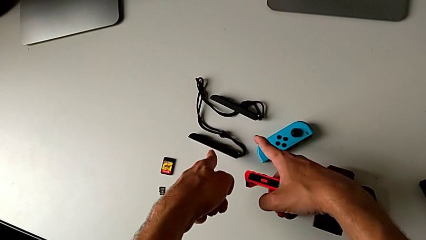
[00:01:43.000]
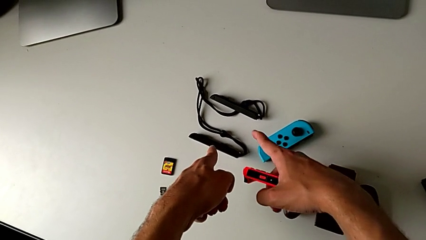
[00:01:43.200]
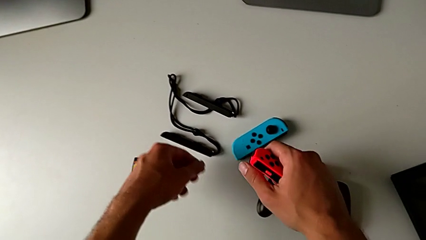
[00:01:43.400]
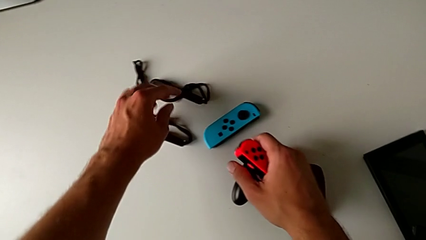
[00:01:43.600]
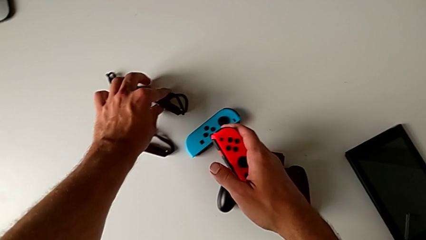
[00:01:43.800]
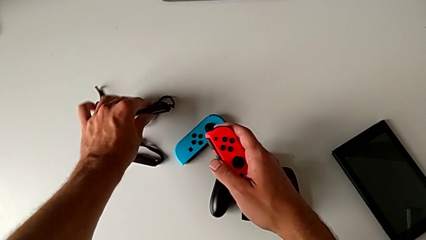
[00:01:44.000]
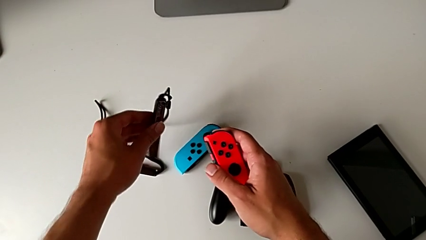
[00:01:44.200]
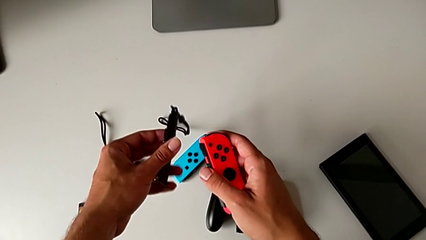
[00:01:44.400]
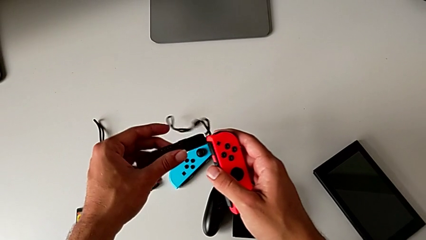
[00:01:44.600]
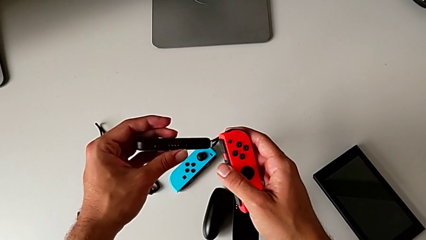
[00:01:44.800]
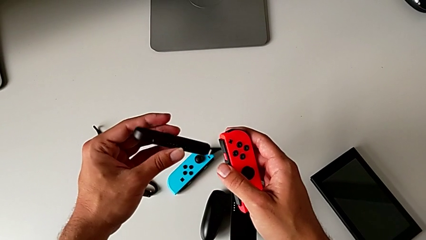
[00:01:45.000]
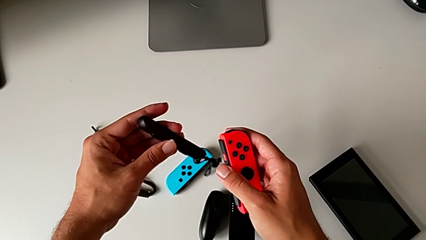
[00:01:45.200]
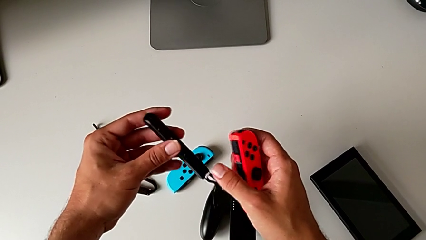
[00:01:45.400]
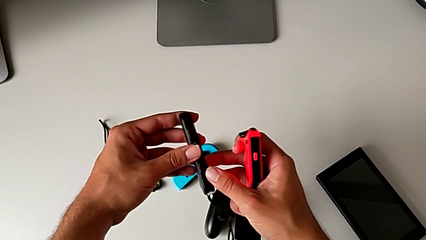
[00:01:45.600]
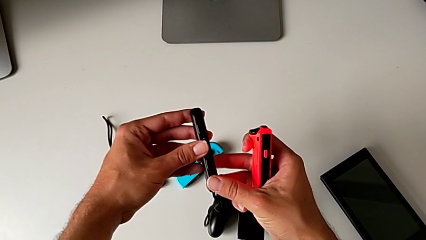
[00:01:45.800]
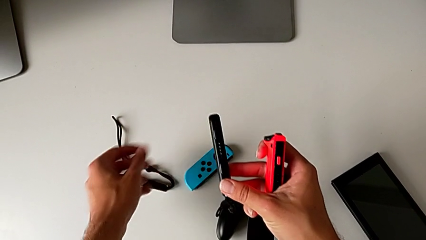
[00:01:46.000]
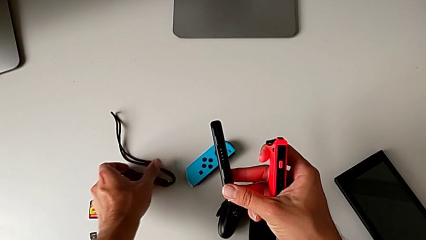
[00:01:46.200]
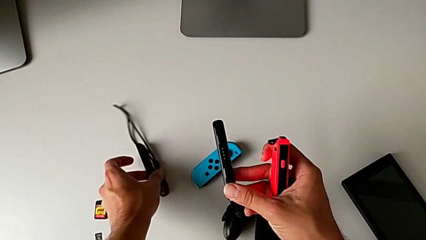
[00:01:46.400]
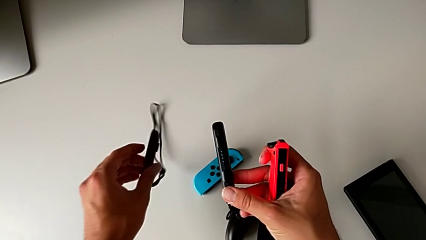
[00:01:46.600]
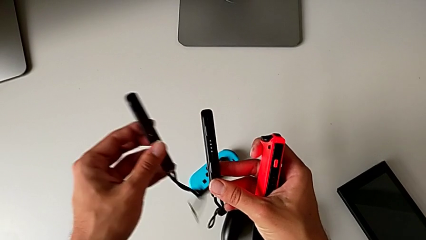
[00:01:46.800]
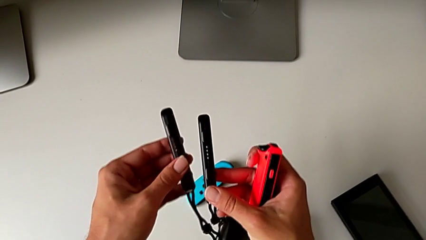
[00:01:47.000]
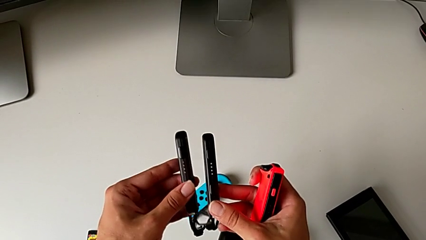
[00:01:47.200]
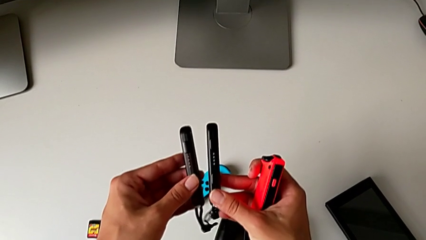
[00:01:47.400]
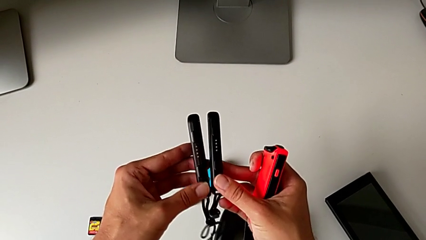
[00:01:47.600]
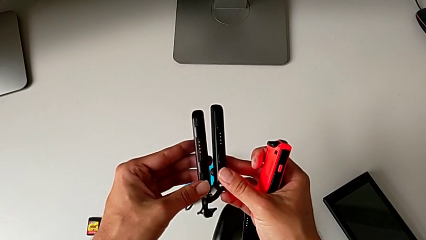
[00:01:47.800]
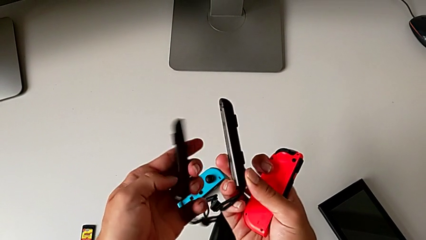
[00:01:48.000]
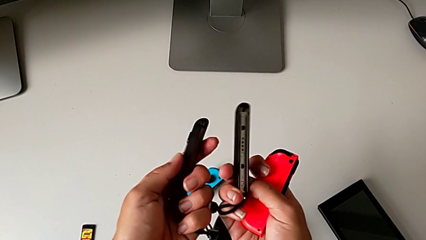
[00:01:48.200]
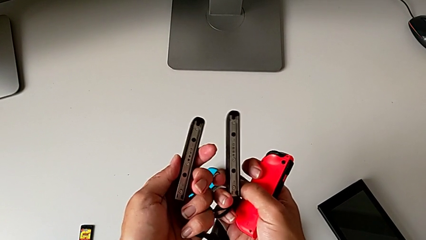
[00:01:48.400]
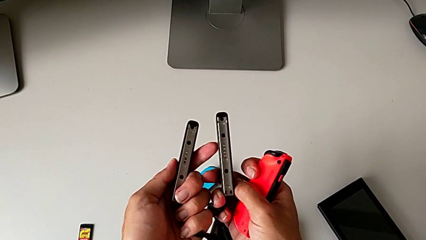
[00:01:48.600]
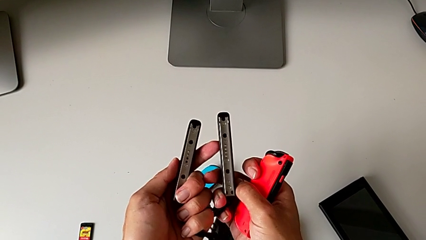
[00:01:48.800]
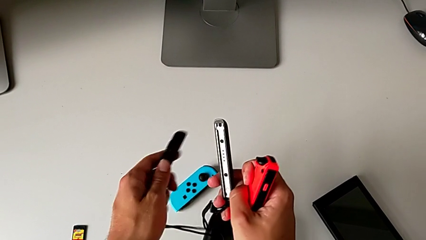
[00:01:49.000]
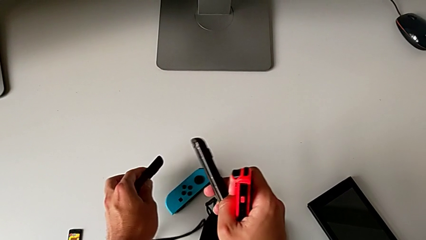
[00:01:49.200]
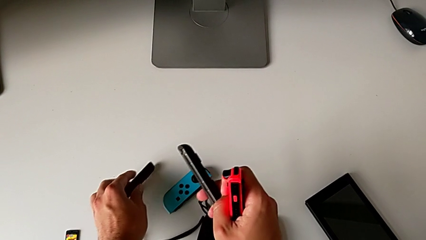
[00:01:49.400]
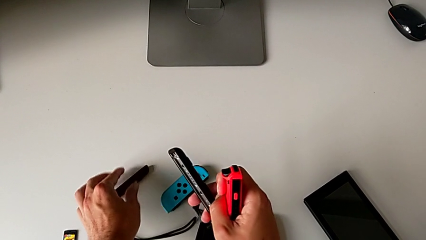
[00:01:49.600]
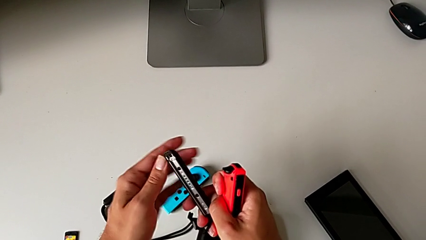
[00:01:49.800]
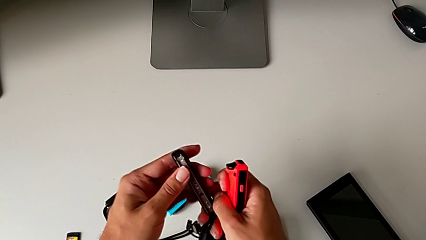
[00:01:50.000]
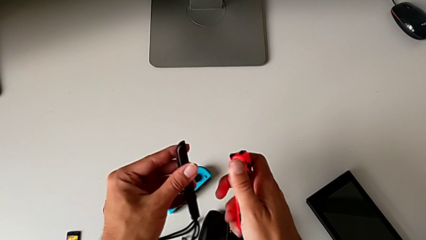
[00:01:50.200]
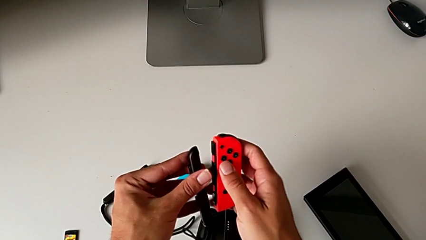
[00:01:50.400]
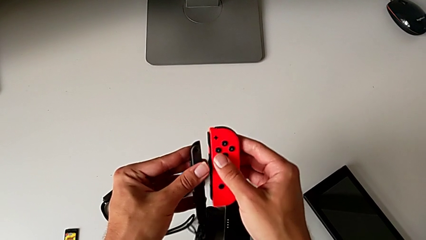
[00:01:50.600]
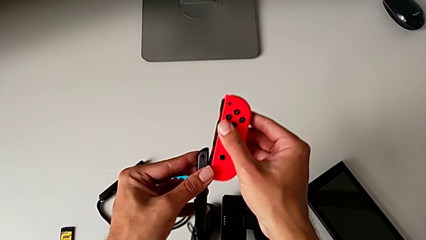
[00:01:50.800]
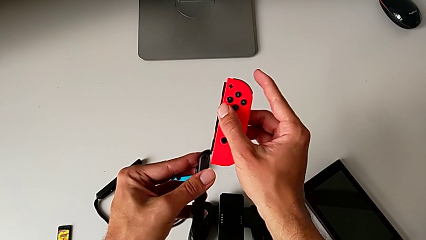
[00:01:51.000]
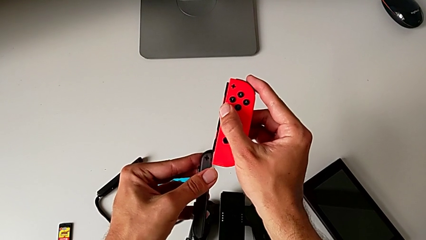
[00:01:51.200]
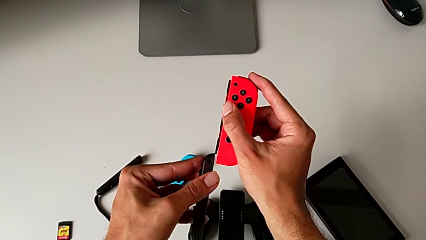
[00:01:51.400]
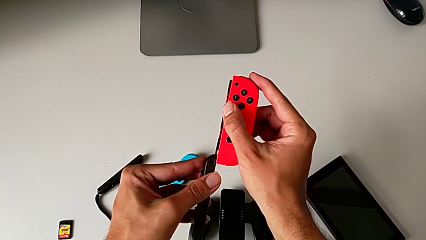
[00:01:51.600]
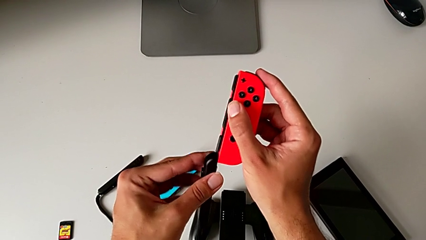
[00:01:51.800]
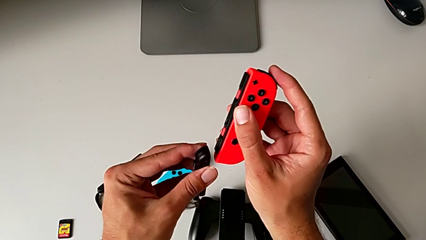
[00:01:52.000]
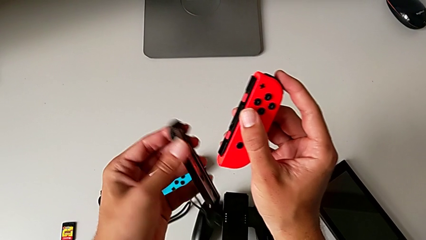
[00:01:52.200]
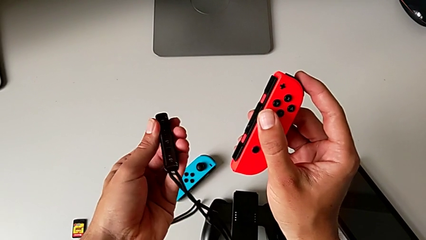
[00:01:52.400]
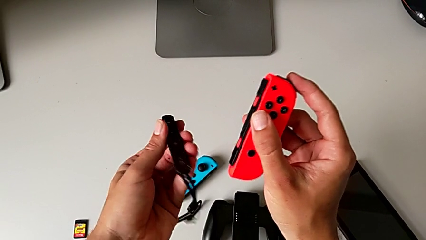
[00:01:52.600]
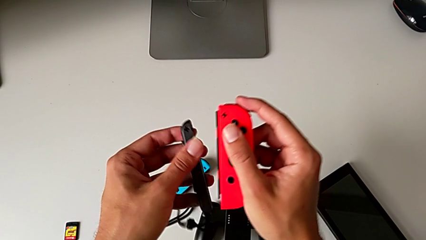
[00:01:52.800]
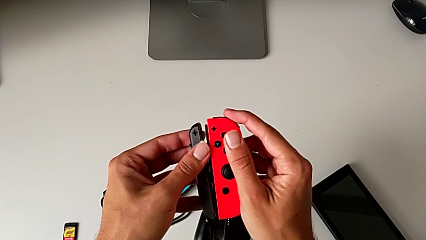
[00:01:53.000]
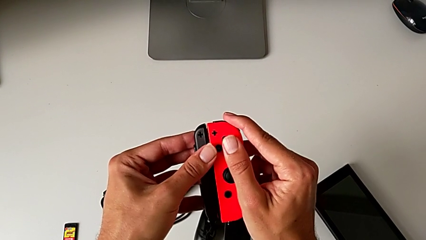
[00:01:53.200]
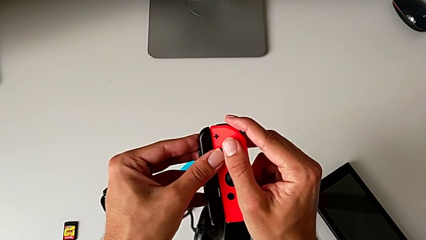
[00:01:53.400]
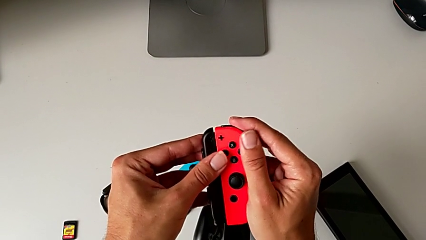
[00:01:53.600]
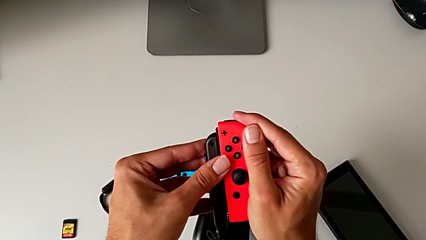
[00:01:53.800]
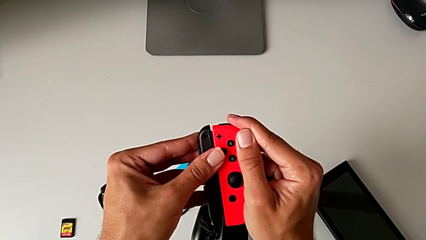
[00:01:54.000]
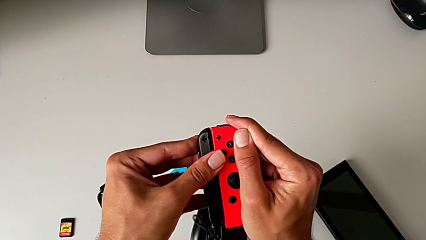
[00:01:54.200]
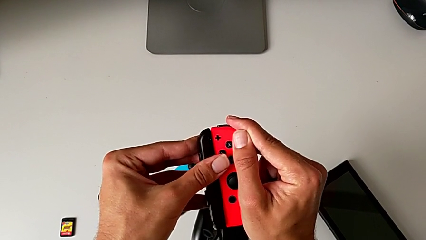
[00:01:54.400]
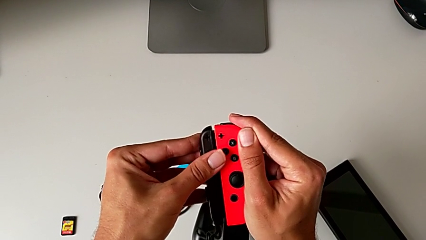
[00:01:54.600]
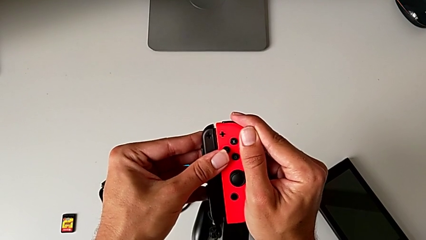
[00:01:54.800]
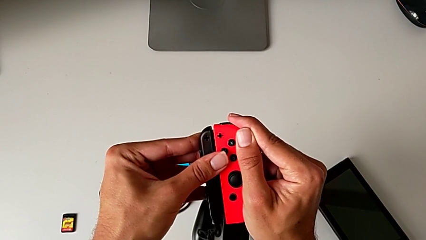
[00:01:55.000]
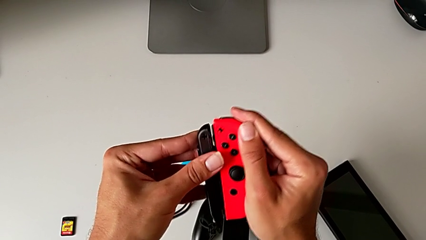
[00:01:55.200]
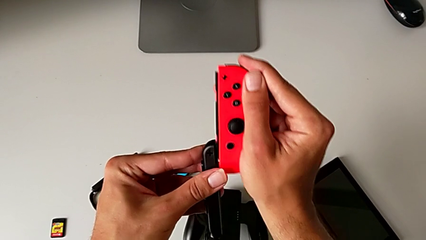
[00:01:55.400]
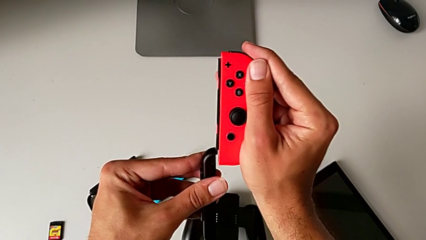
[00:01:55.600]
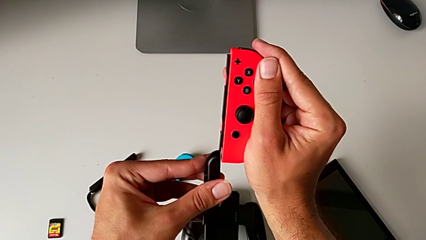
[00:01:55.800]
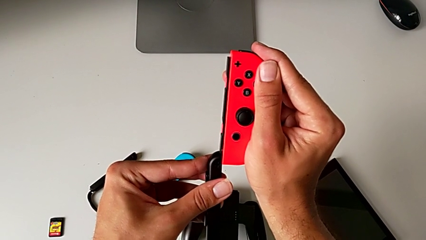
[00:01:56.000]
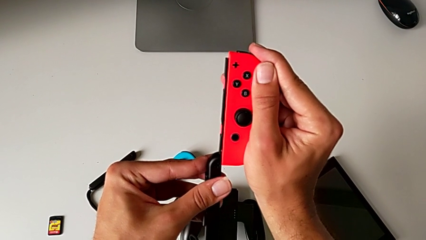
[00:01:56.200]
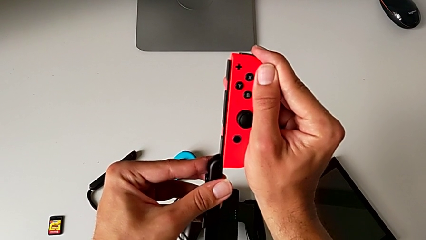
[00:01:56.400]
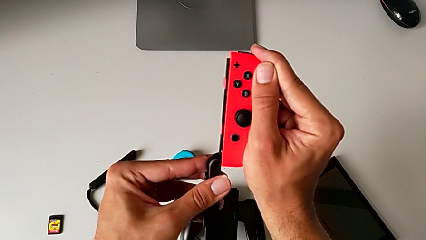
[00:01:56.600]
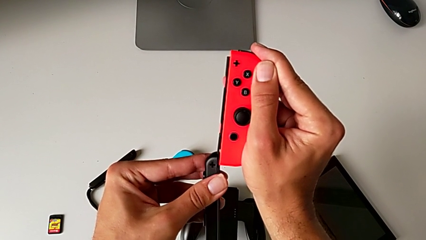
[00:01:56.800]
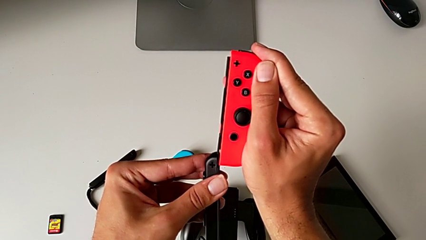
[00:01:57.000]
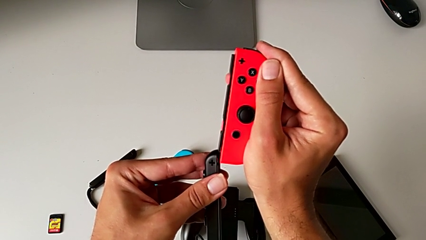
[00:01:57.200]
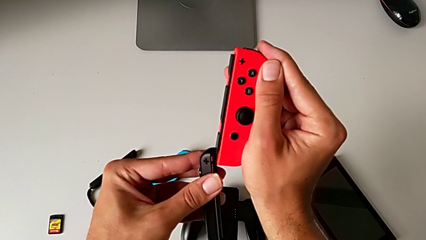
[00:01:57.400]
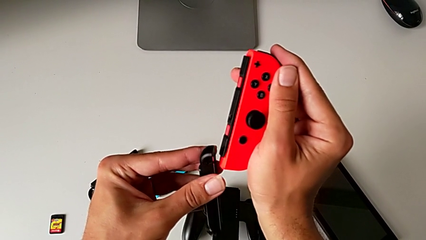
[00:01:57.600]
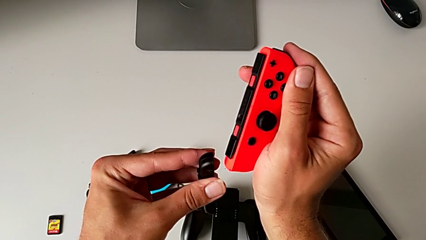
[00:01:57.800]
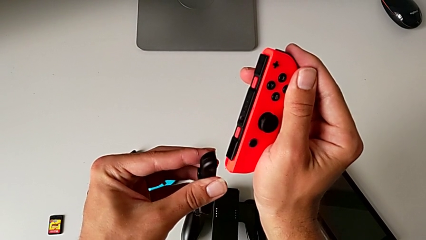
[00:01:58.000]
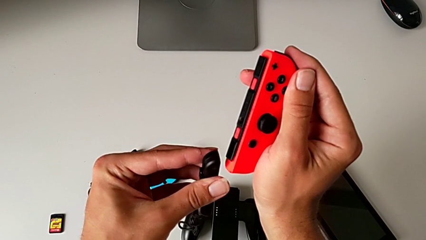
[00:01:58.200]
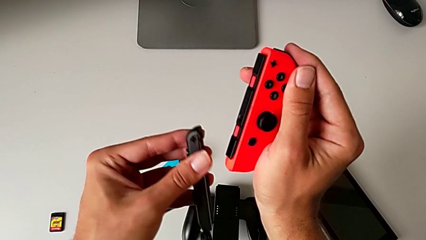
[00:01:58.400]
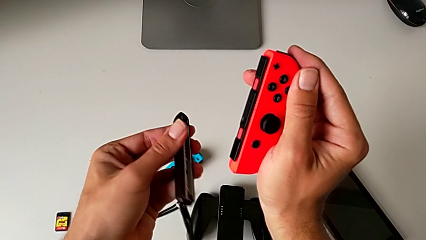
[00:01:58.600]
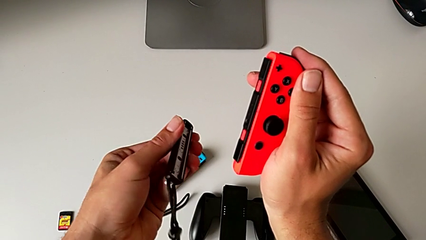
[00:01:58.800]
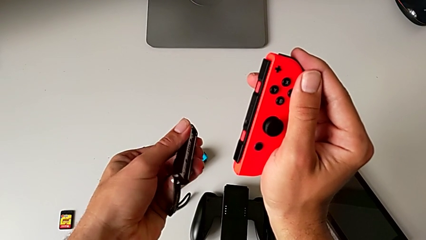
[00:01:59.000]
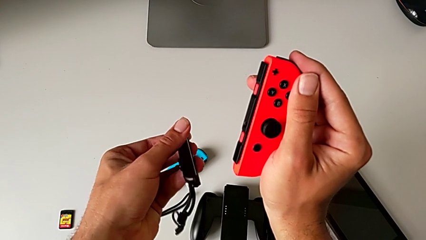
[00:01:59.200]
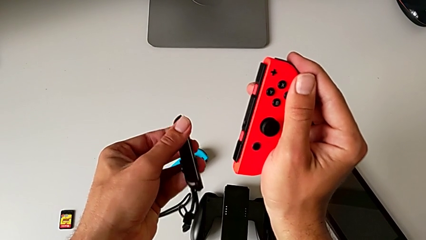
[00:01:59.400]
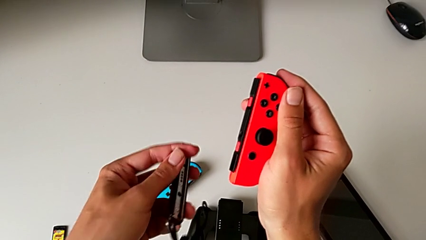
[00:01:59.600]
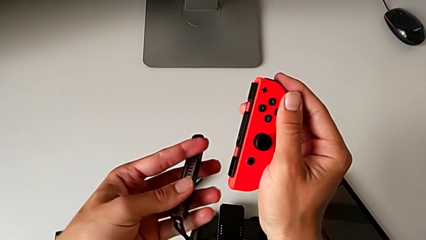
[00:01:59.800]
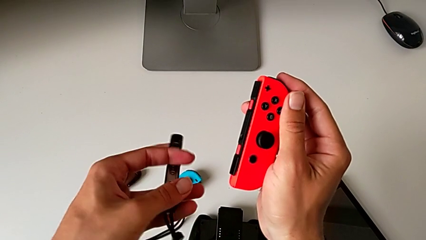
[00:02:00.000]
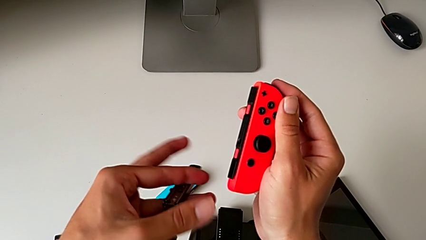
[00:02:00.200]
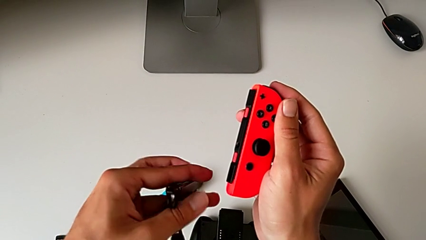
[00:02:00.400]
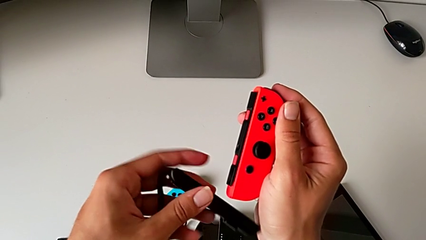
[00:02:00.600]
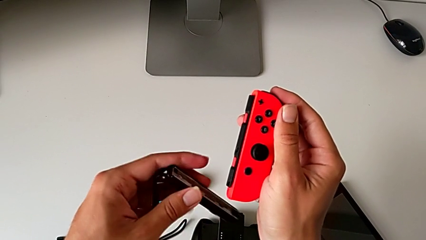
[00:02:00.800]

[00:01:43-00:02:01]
The camera wearer is attaching the red and blue Joy-Con controllers to the Joy-Con straps. They grab the Joy-Con strap with the left hand, lift it with the left hand and grab the Joy-Con strap with the right hand. They grab the Joy-Con strap, lift it and inspect it, all with the left hand, inspect the Joy-Con strap with the right hand, place it with the left hand and flip the Joy-Con strap. They lift the red Joy-Con controller with the left hand, align it, inspect the Joy-Con strap, wrongly align the red Joy-Con strap, lift the red Joy-Con controller, inspect it and flip the Joy-Con strap with the left hand.
